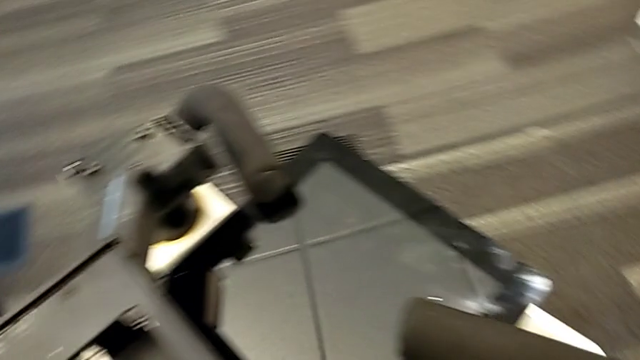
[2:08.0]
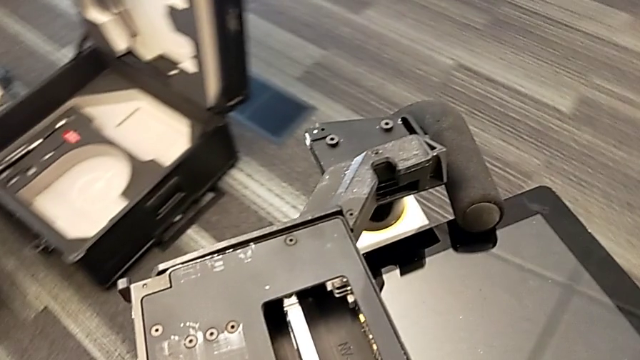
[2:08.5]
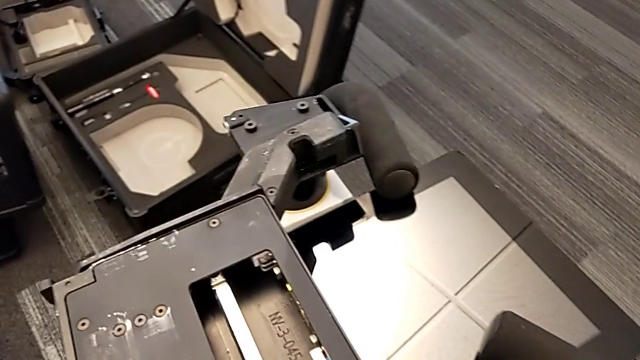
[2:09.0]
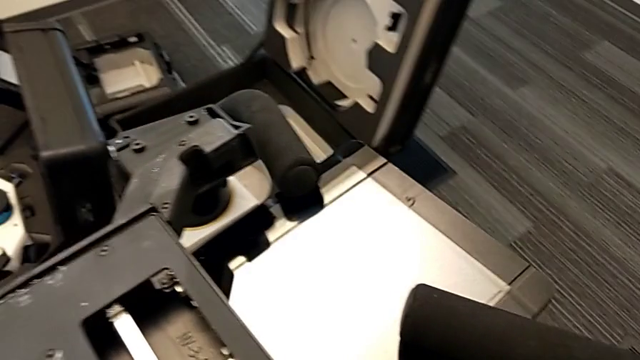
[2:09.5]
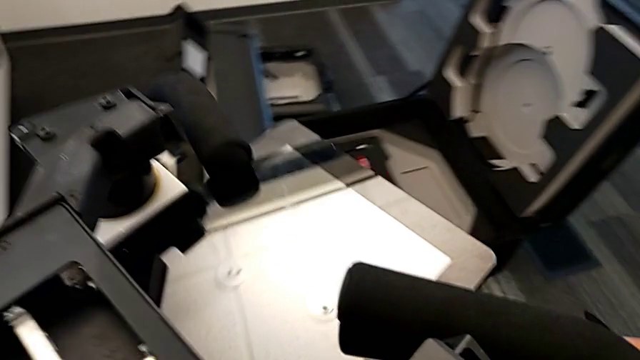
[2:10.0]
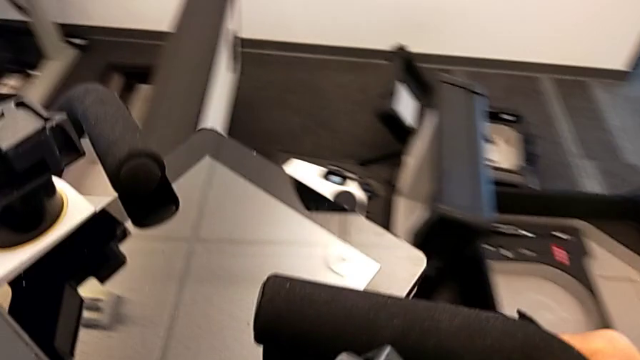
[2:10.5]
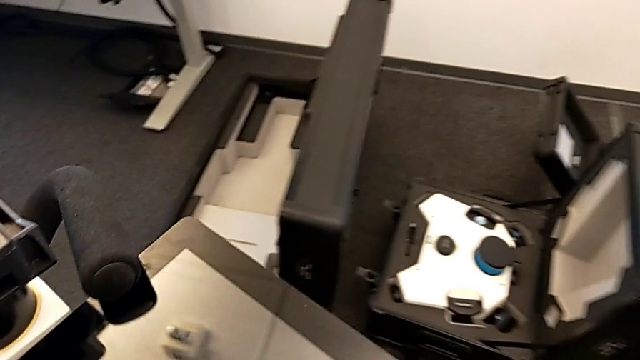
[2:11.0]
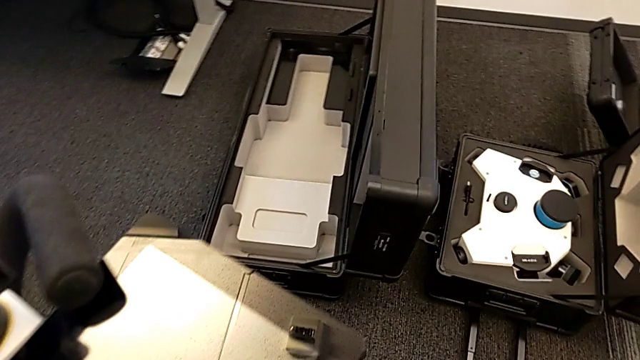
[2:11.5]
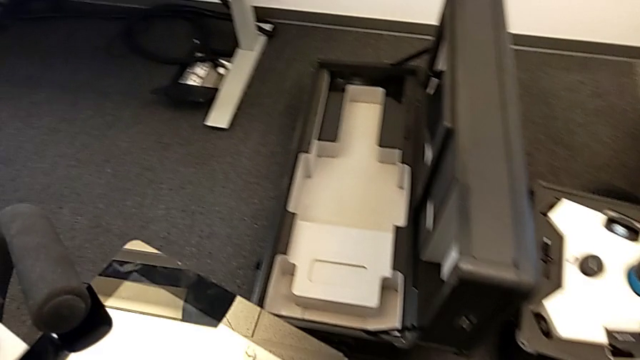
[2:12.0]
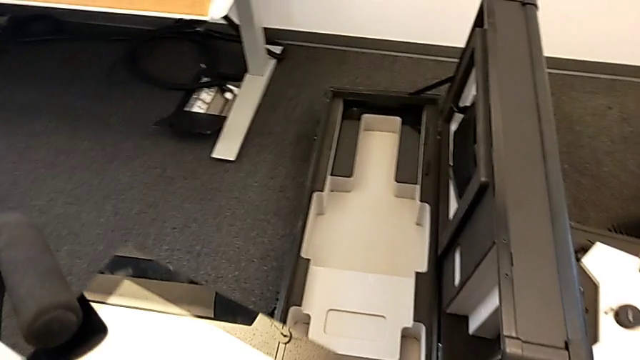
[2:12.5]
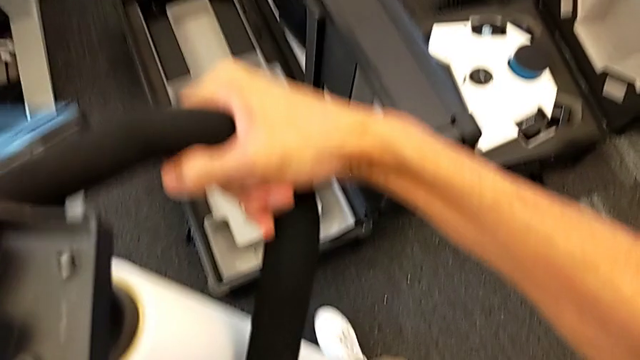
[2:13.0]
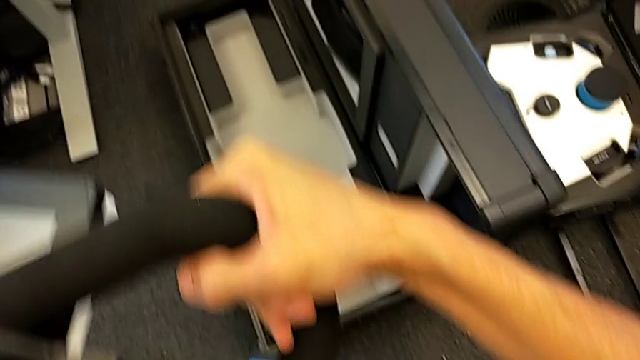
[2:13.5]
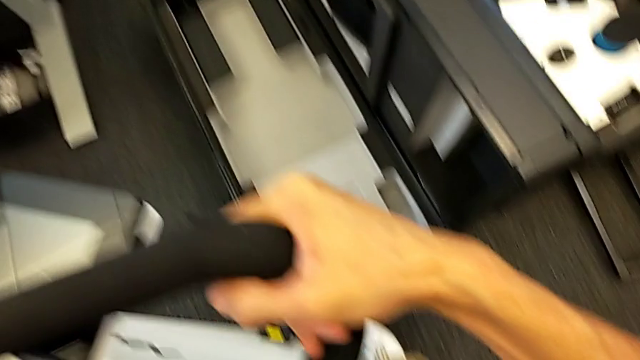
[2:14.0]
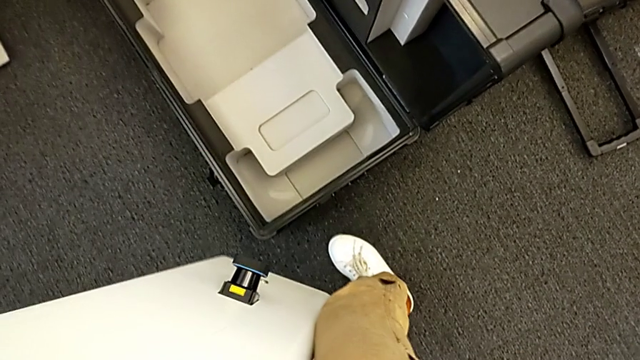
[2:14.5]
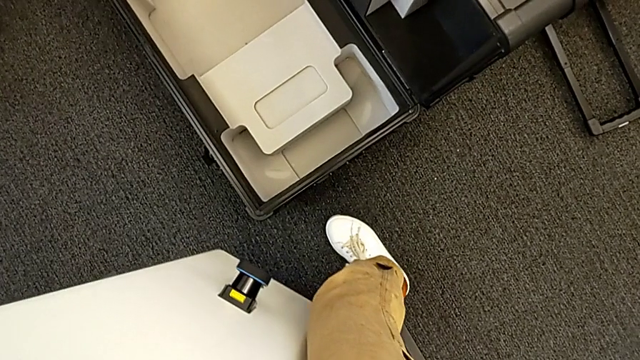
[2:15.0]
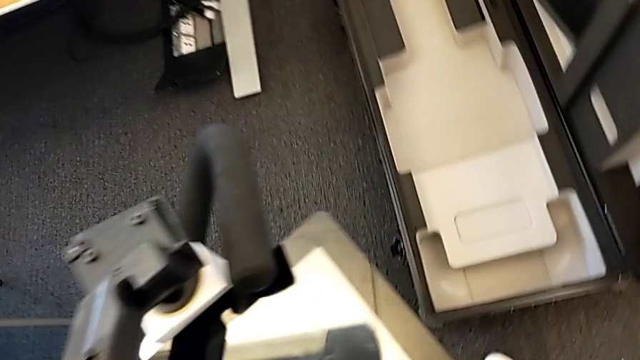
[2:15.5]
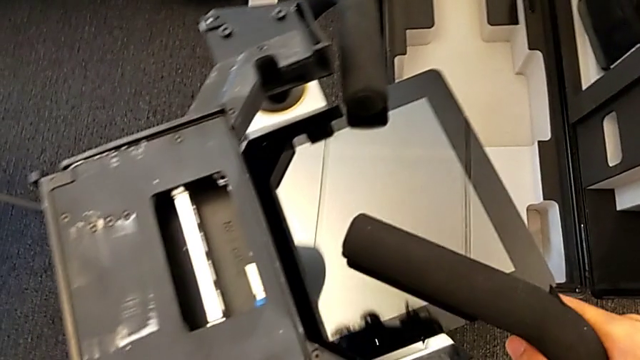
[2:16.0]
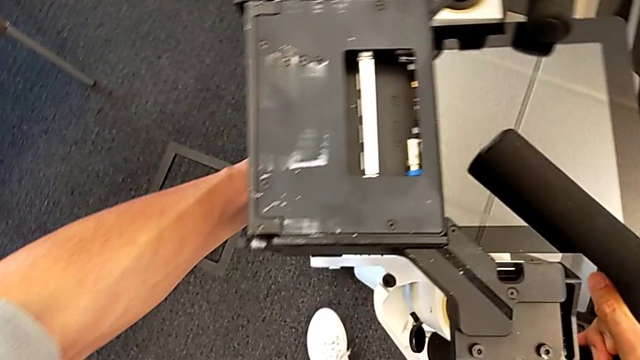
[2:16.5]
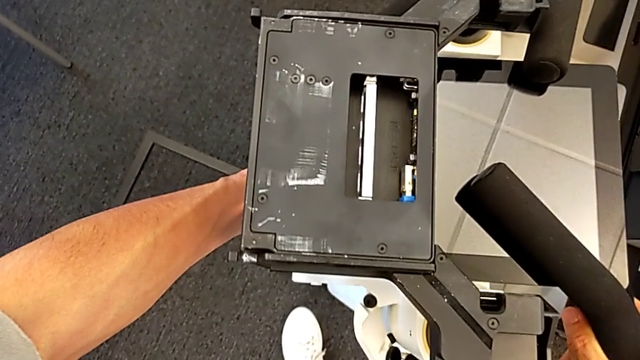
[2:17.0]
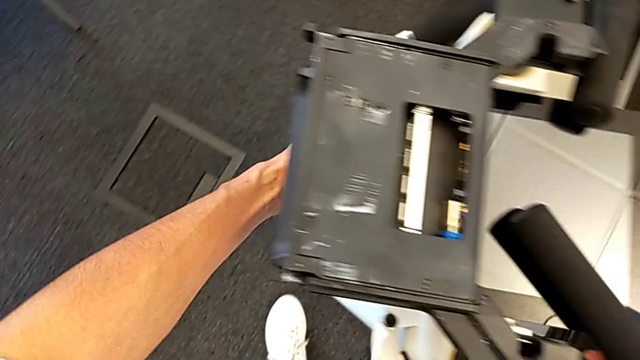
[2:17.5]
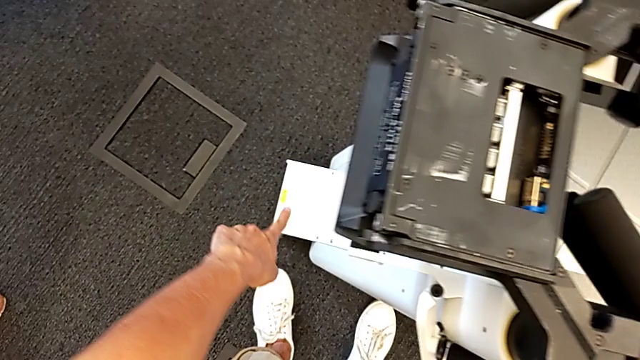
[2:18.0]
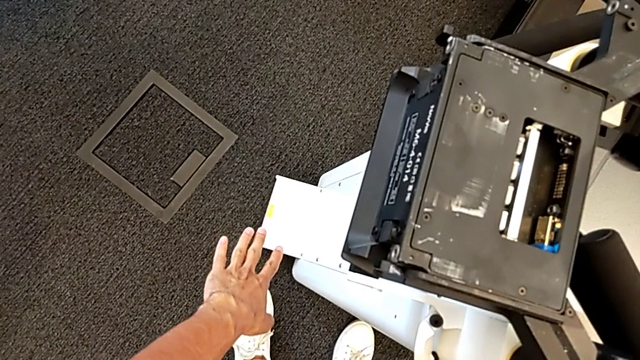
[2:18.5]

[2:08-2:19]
The camera wearer is putting the body in the box. They drop the M6 body.

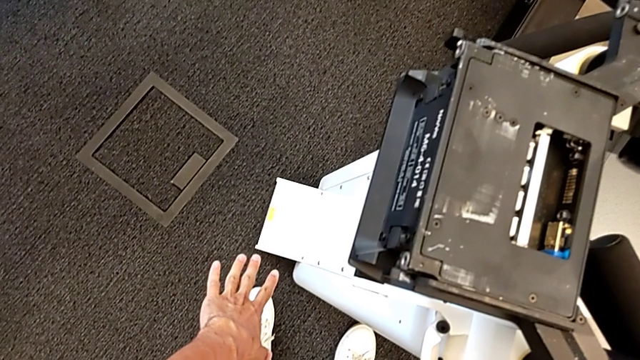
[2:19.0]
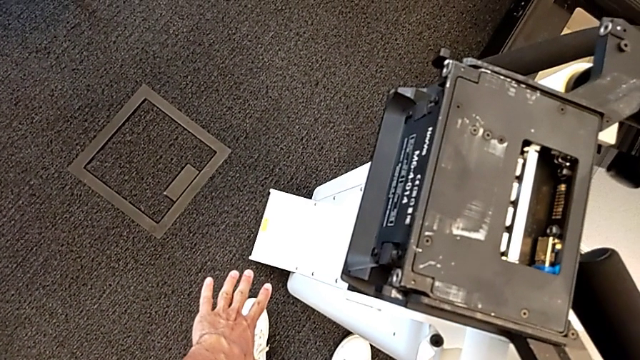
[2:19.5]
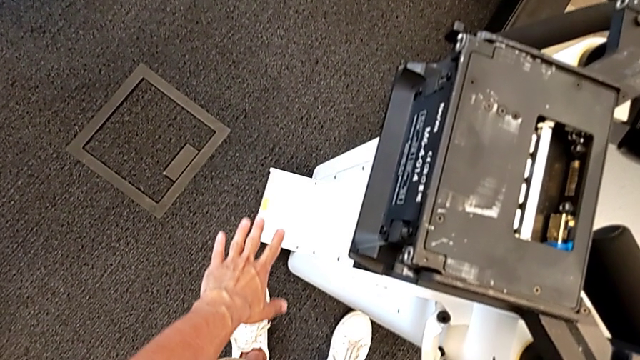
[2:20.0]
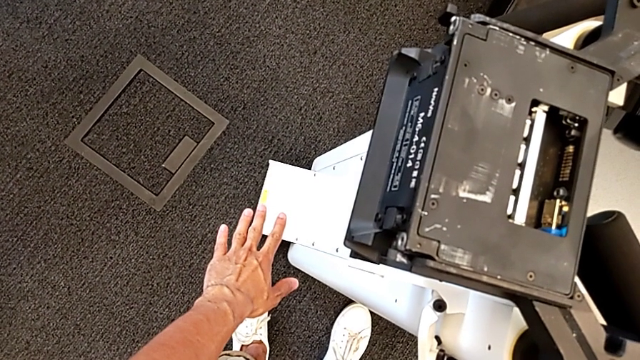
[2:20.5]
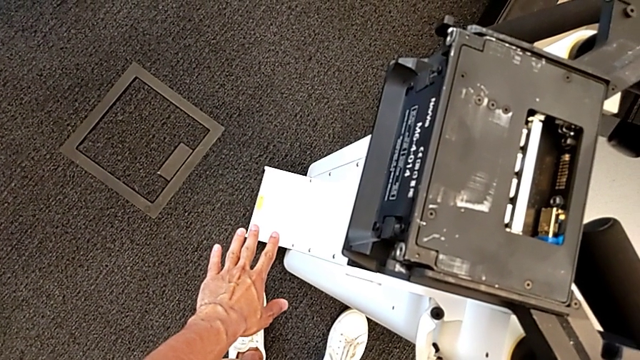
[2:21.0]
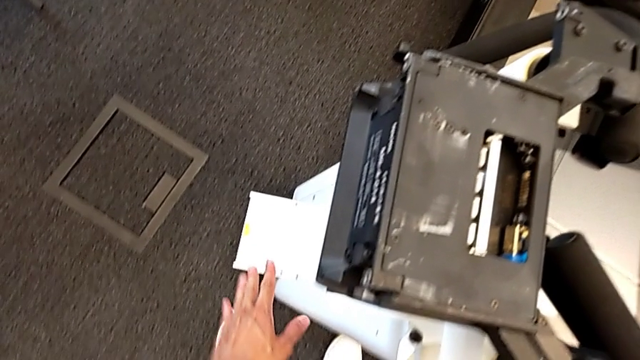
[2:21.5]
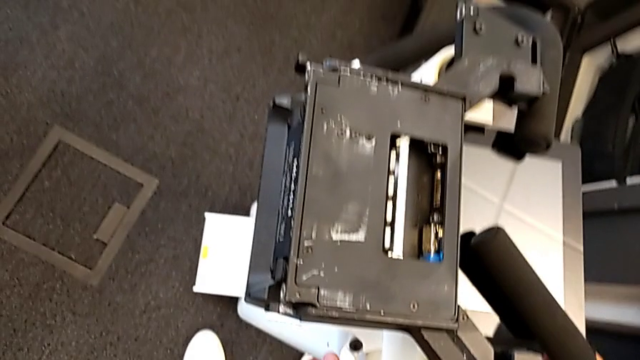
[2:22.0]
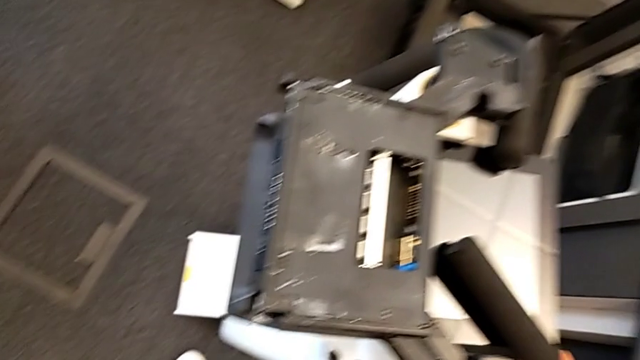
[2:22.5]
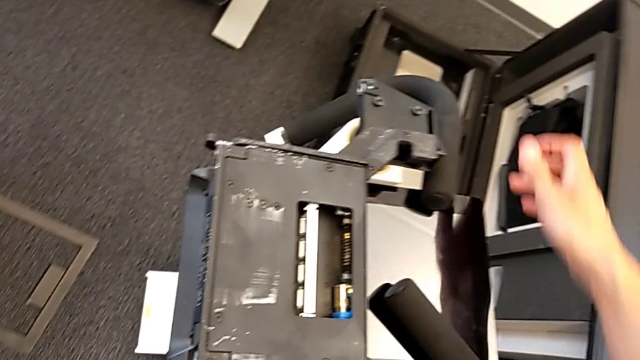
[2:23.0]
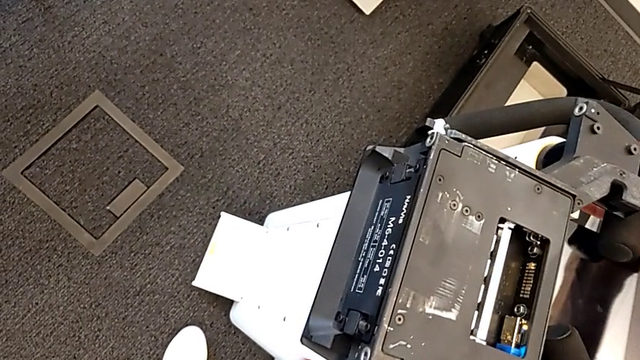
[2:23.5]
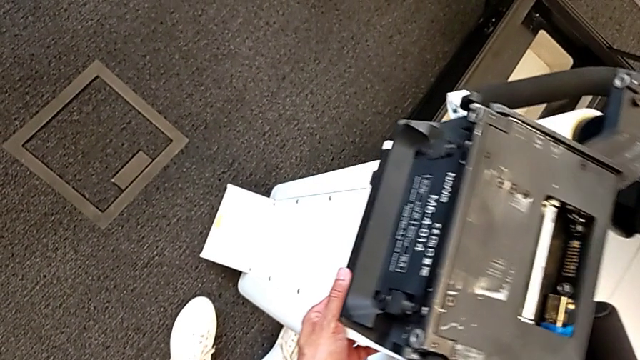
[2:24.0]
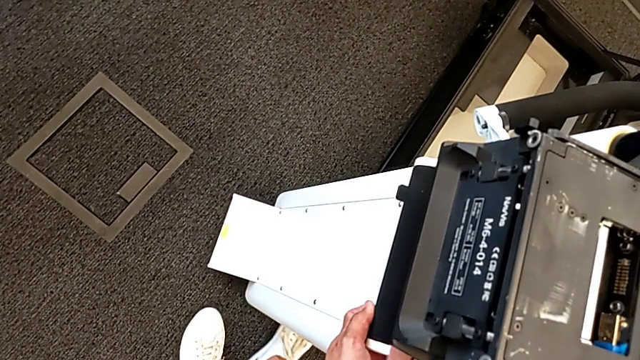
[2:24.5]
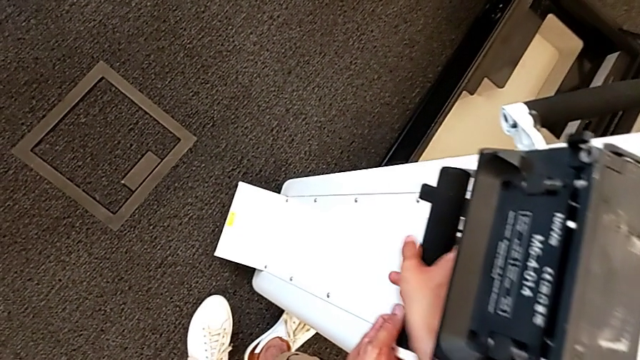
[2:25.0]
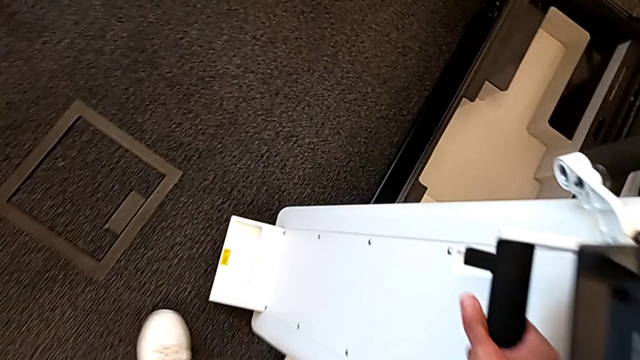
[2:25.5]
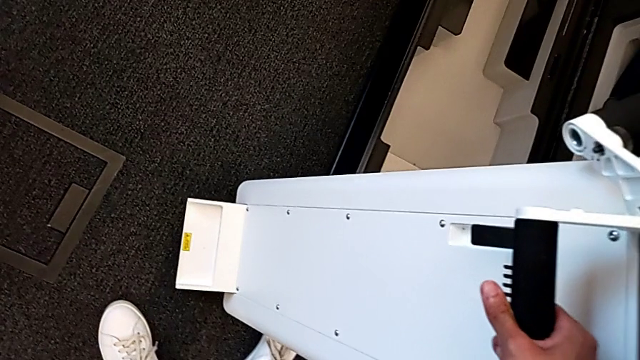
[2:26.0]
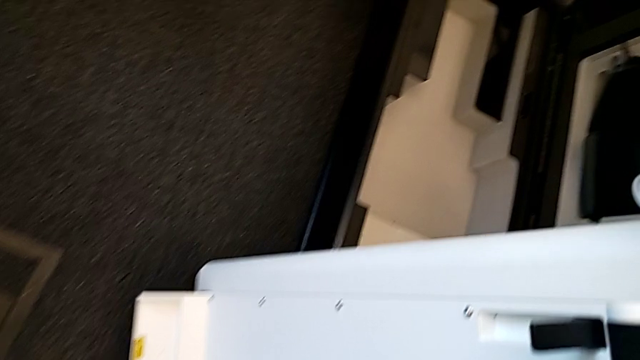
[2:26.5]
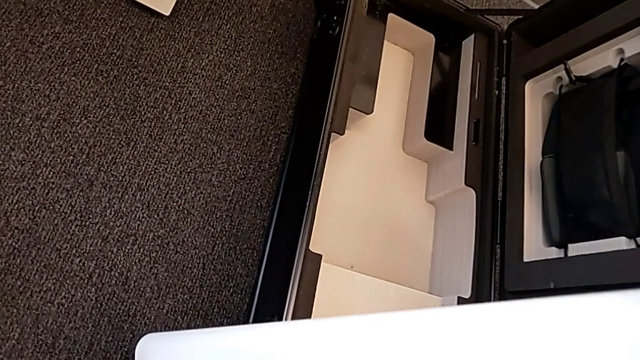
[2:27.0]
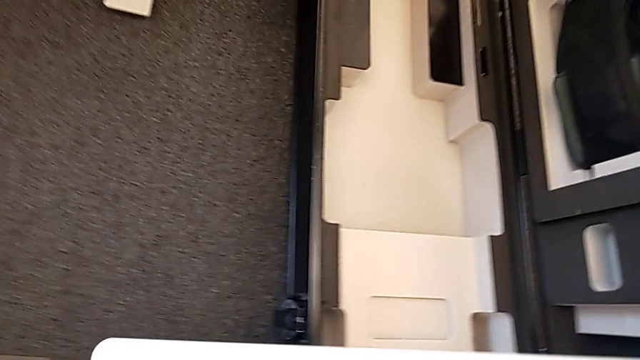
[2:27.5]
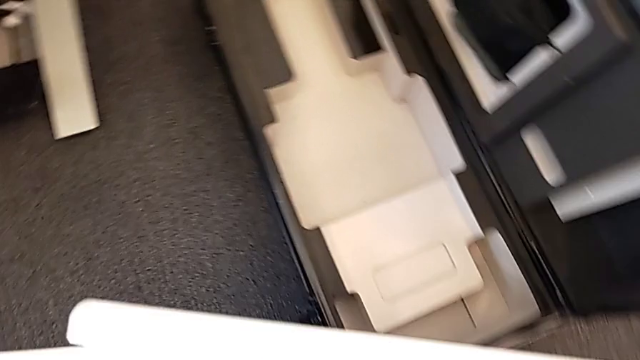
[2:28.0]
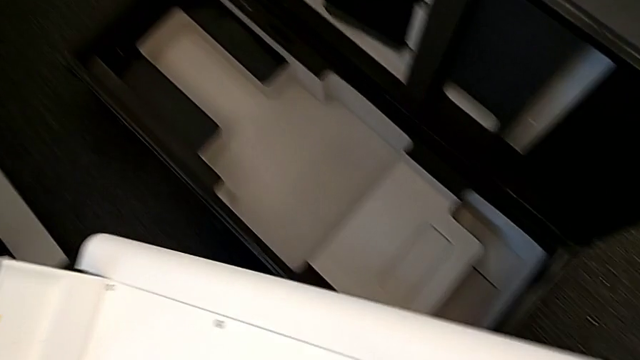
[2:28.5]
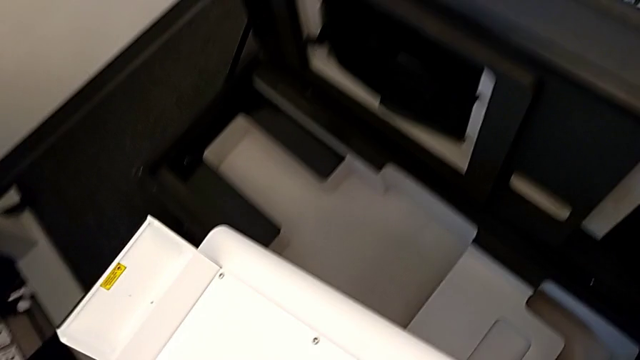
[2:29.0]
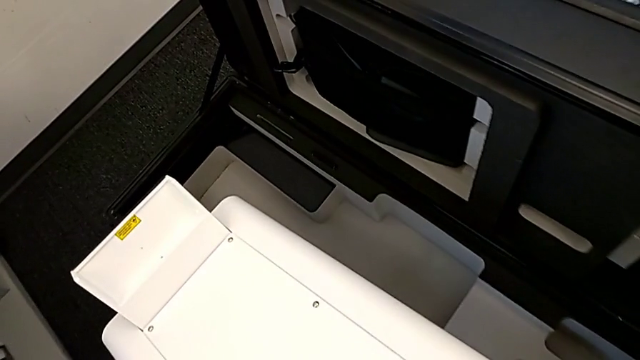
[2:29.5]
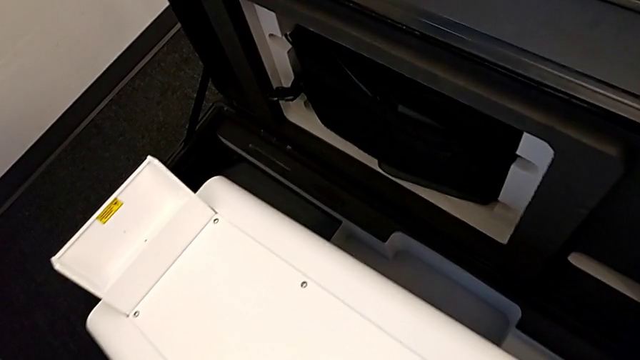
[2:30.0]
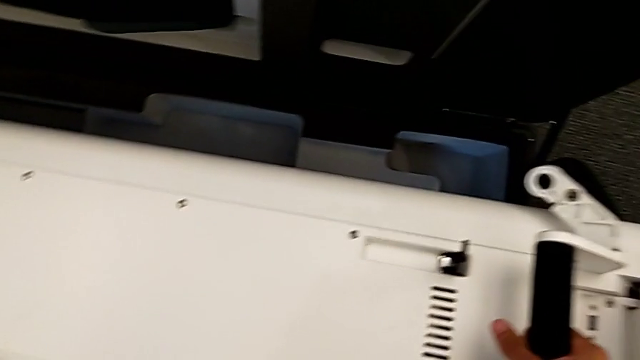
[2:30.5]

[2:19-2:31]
The camera wearer is putting the body in the box. They validate the position of the M6 body and lift it.
